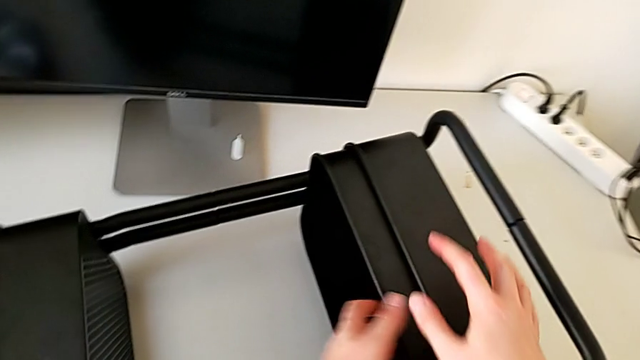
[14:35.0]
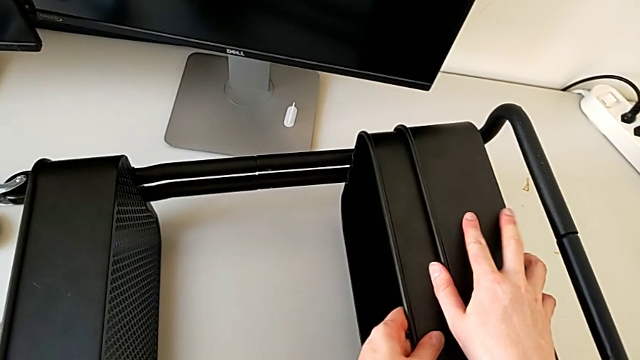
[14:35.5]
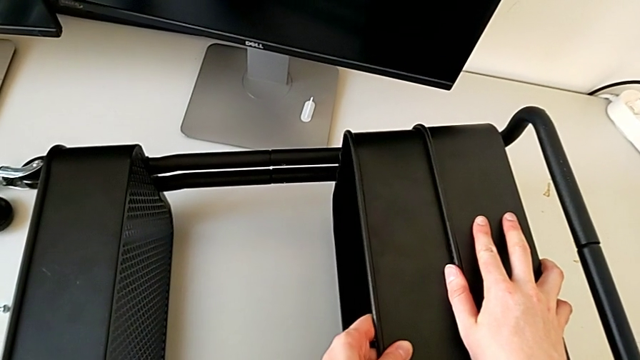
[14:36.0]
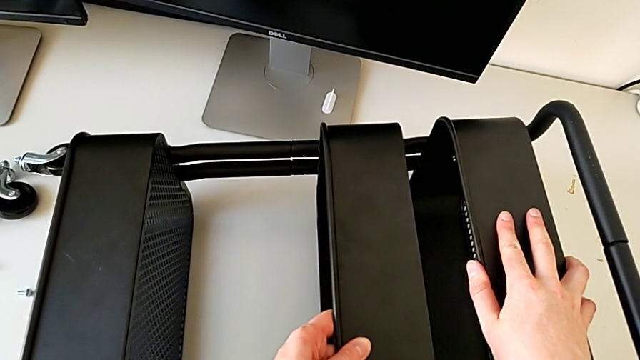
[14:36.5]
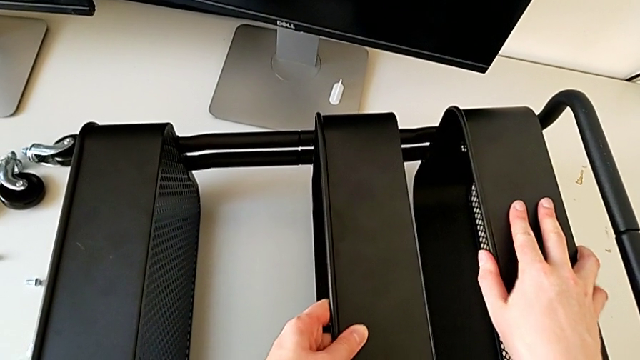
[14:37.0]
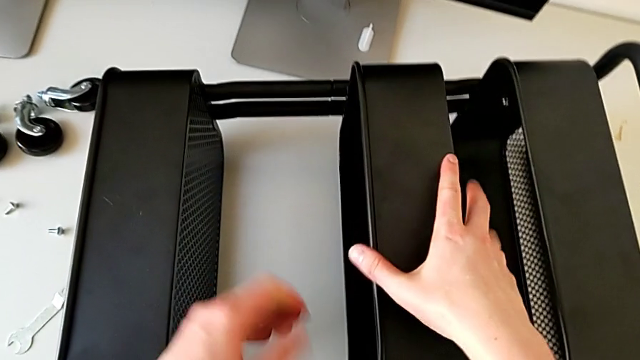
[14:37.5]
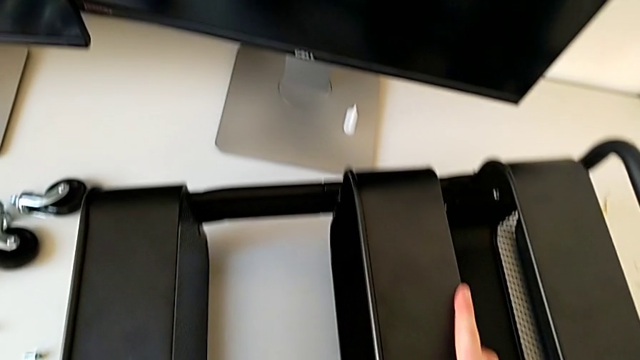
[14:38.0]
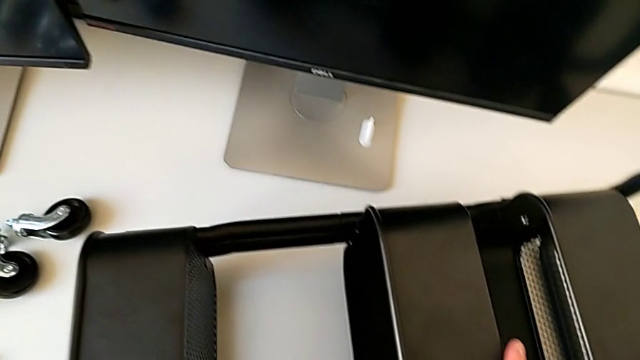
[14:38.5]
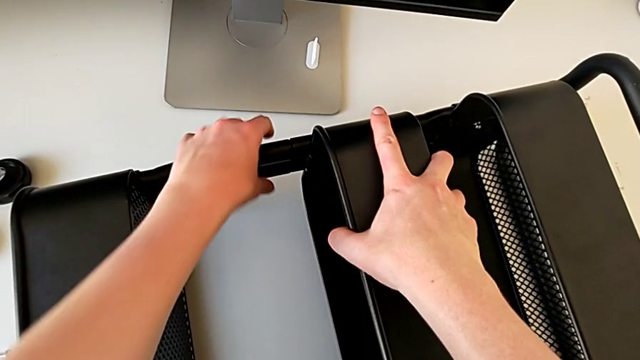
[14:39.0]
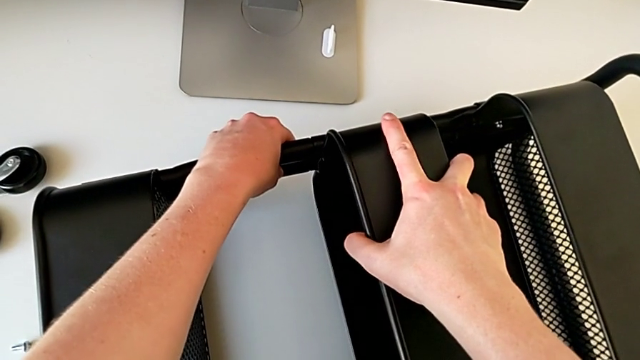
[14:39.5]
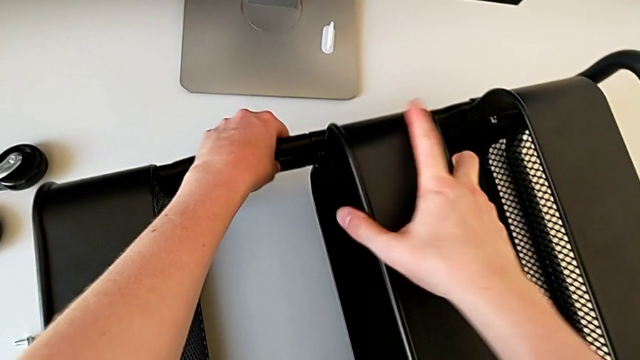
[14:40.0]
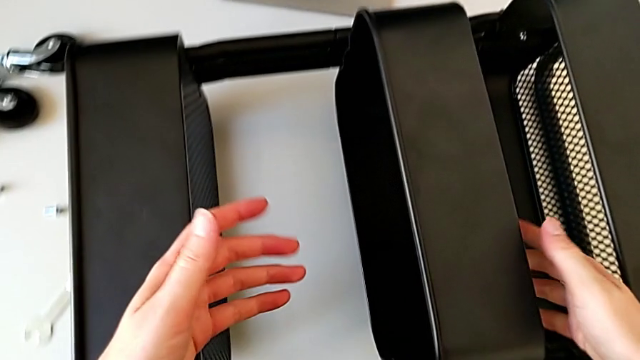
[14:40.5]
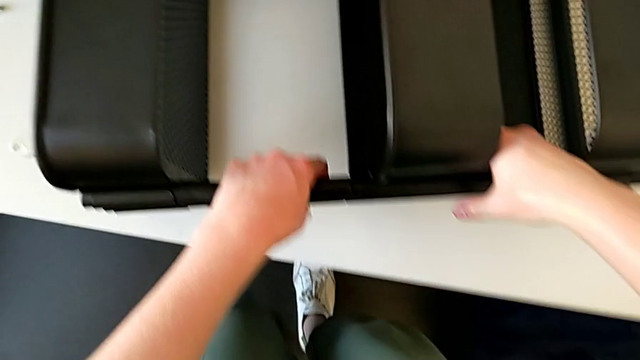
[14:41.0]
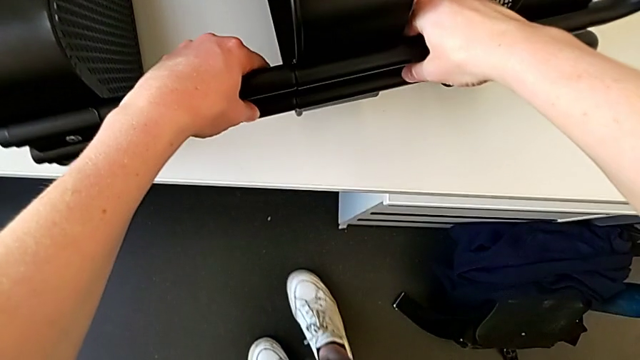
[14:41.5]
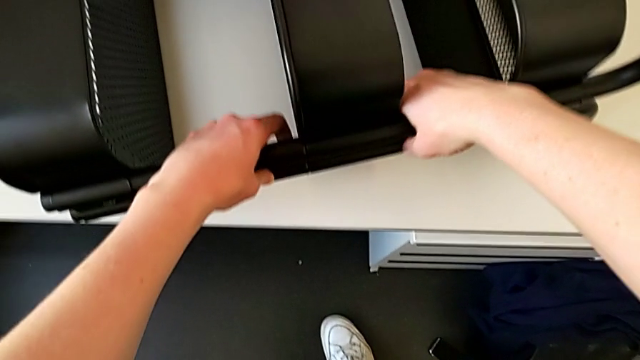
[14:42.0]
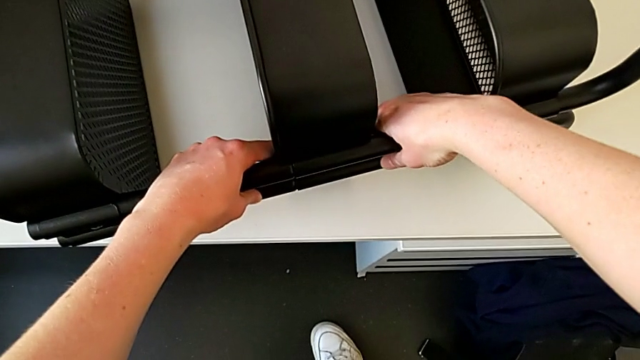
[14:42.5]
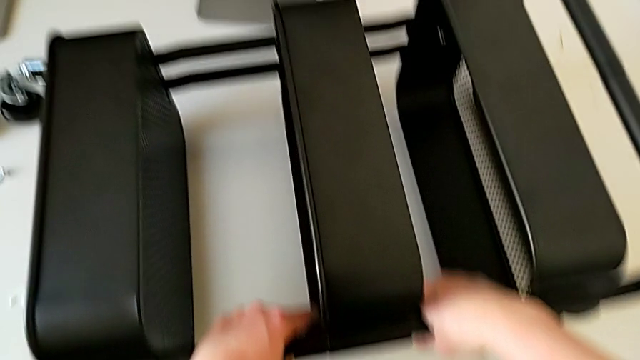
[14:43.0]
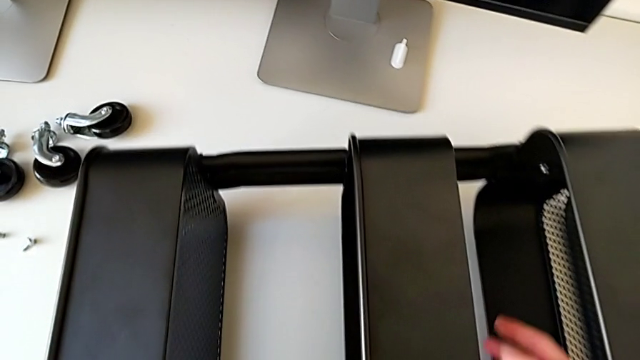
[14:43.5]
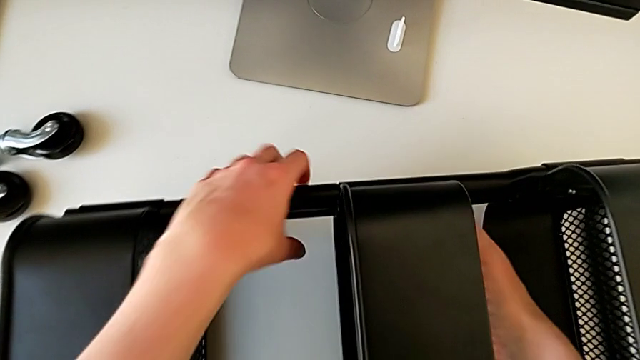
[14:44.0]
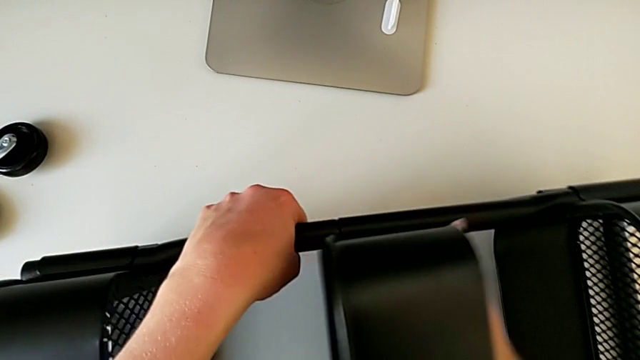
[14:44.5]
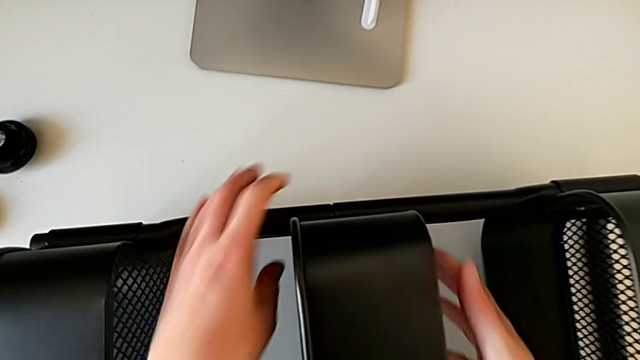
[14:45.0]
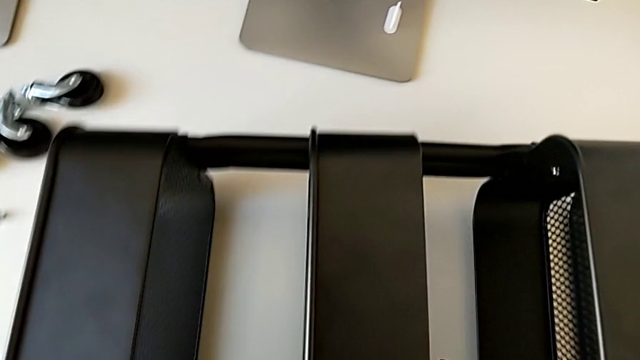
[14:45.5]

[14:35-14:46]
The camera wearer is screwing the third bracket into place. They slide the grid tray, grab it, grab the utility cart and align the grid tray.

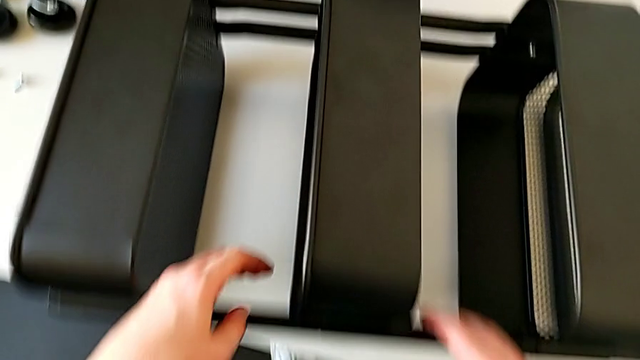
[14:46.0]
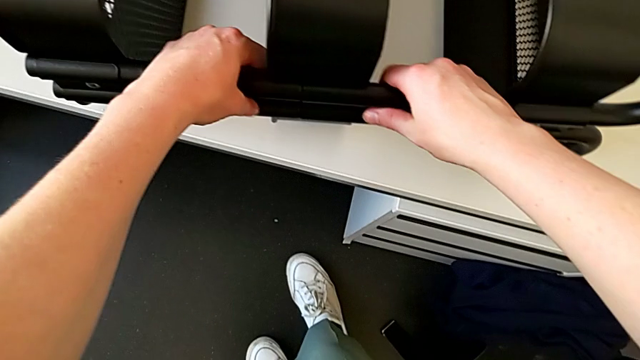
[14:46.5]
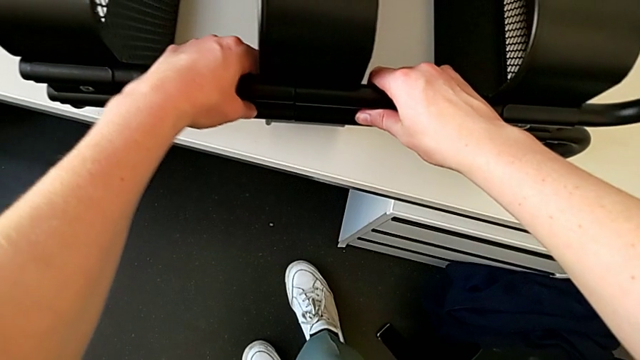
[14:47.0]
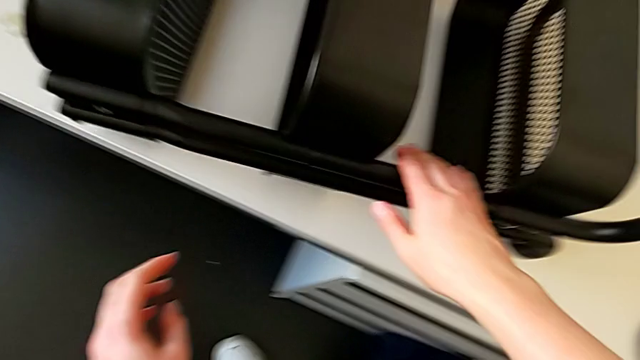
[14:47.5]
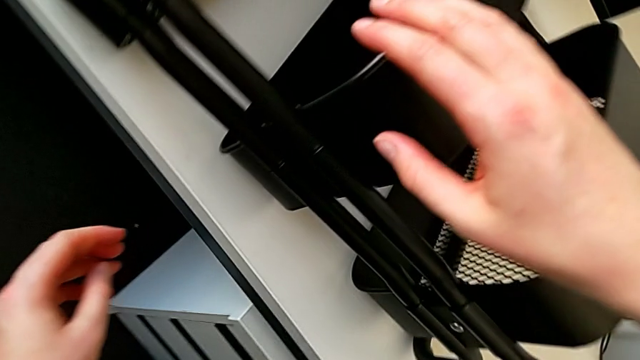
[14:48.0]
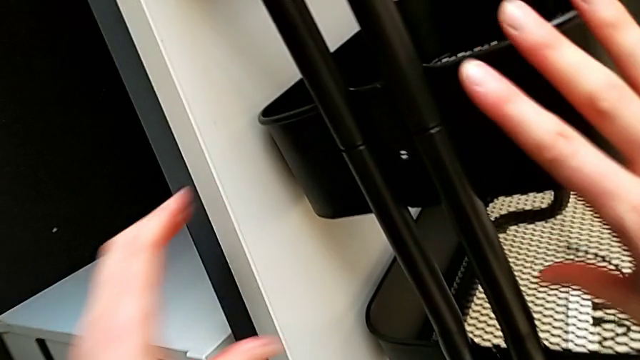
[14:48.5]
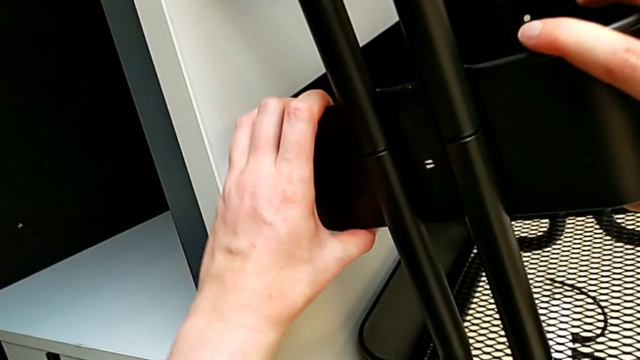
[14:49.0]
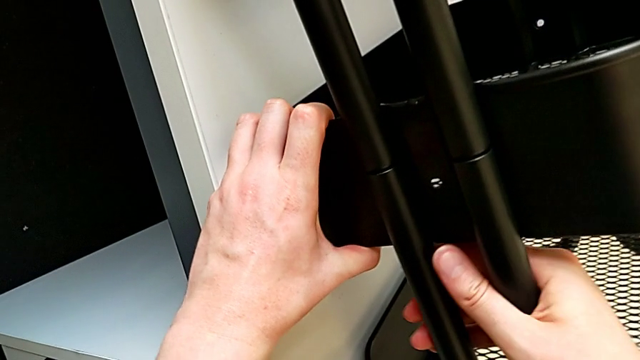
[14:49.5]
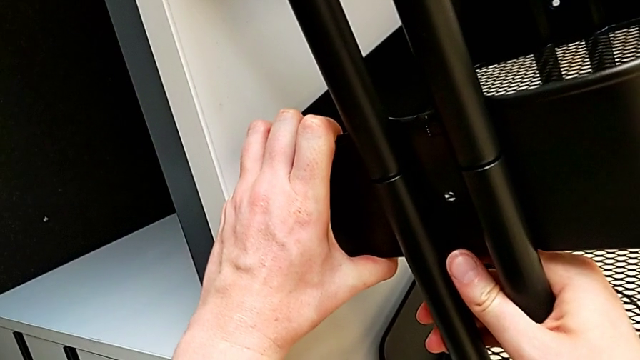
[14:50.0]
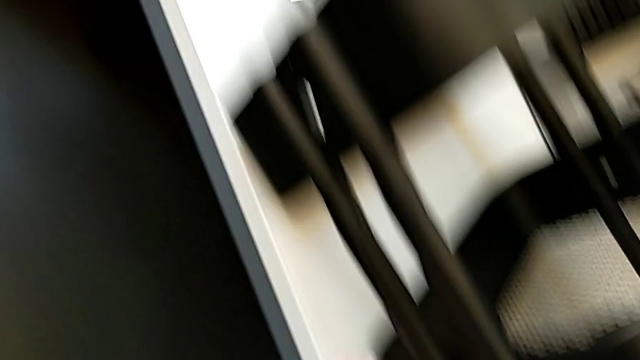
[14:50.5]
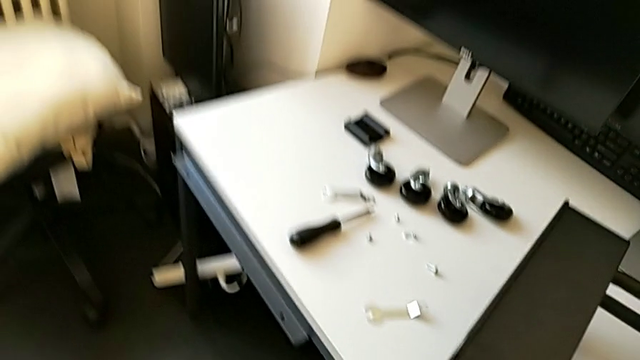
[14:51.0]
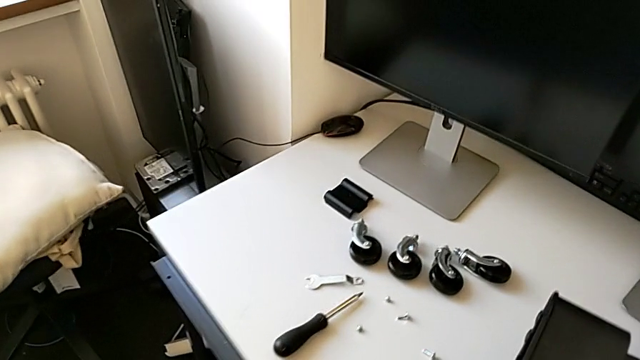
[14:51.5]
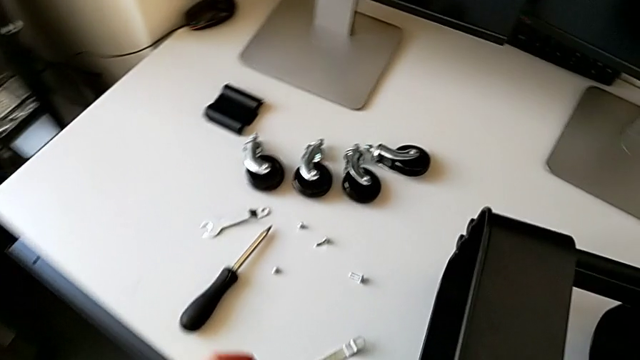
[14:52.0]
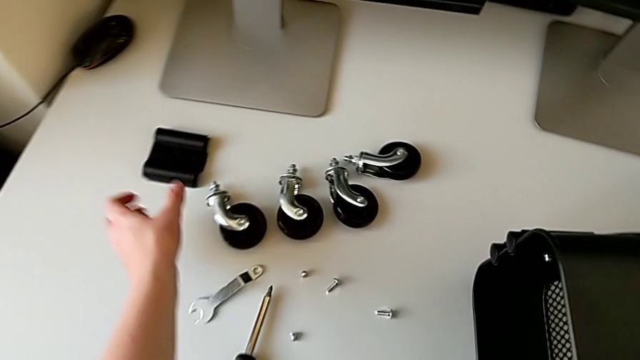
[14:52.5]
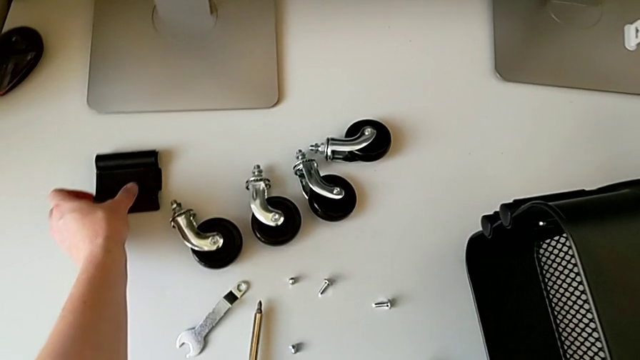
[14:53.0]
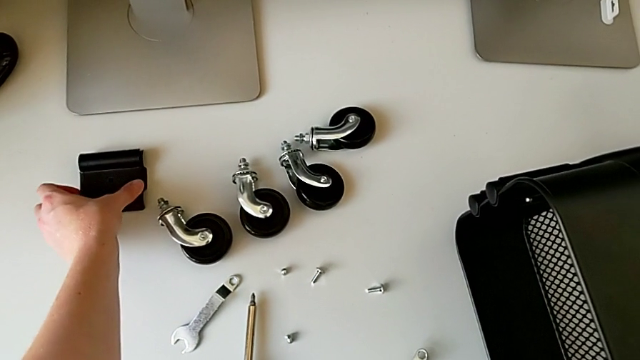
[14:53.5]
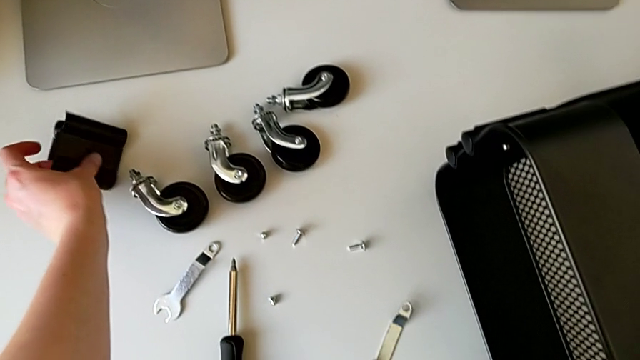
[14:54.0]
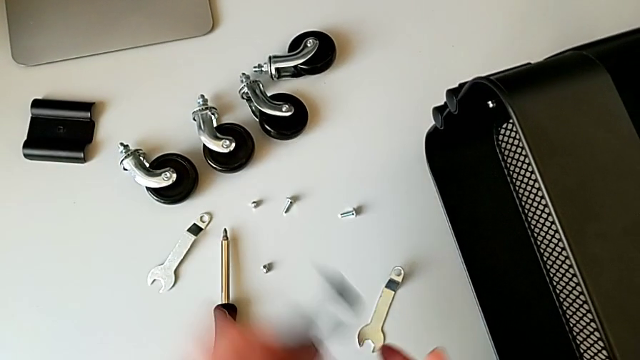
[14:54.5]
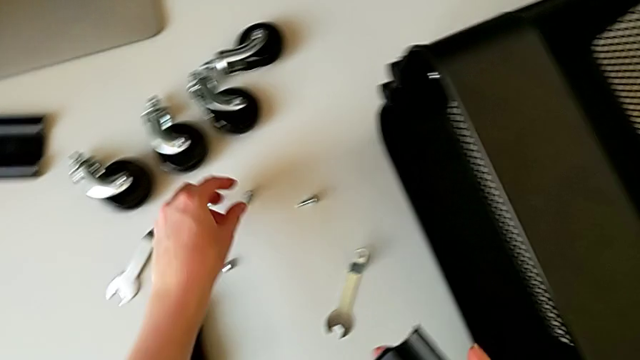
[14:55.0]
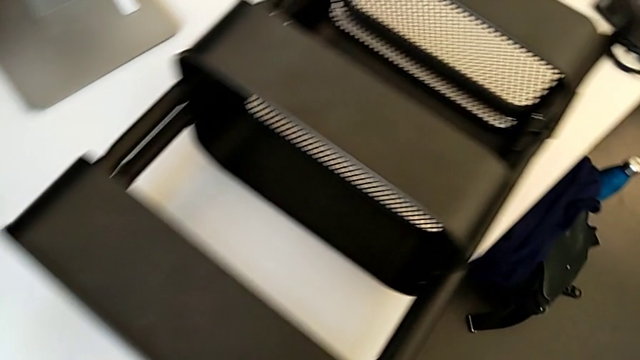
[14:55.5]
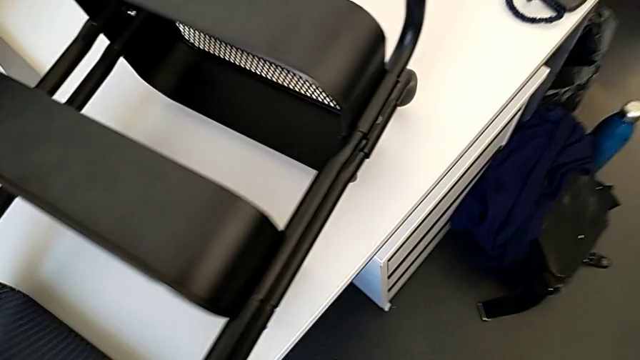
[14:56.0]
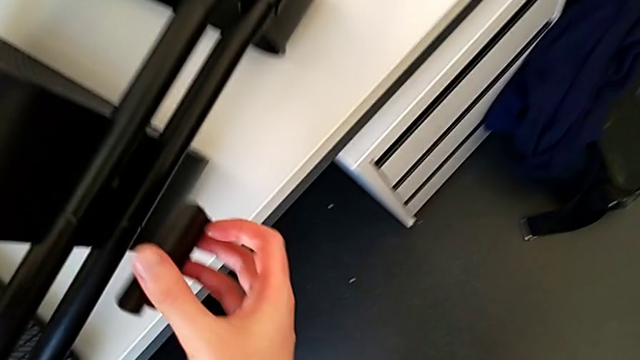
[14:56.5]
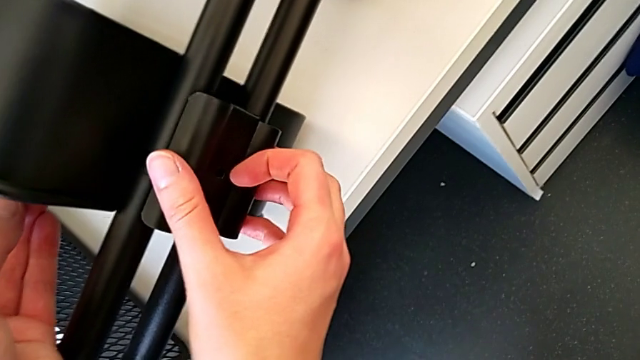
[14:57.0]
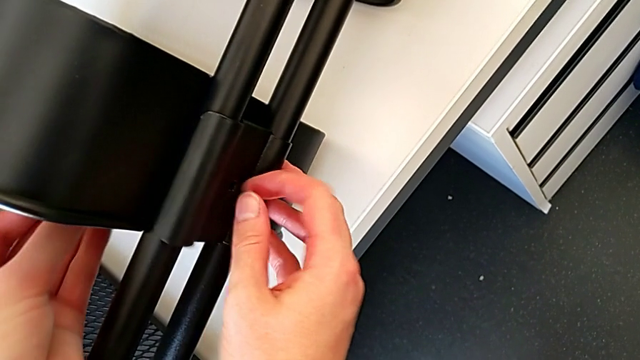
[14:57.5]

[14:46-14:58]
The camera wearer is screwing the third bracket into place. They grab the utility cart, grab the grid tray, grab the utility cart, approach it, grab the bracket, grab the bolt and assemble the bracket.
